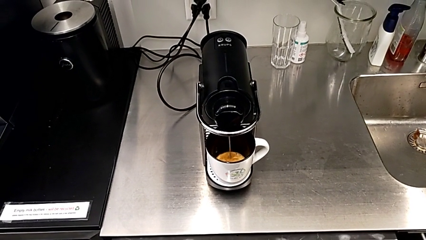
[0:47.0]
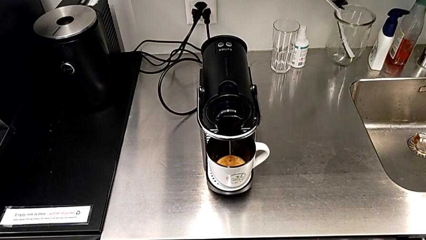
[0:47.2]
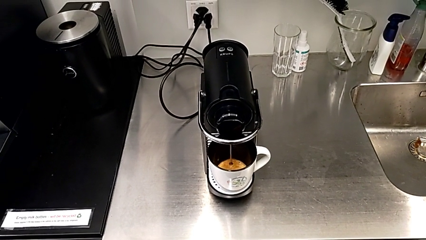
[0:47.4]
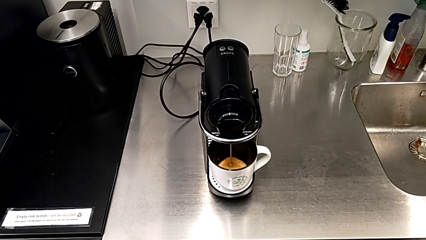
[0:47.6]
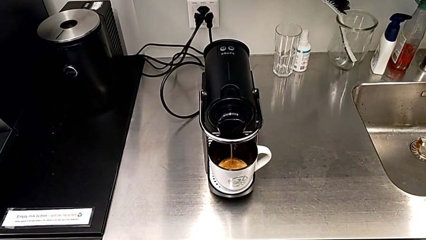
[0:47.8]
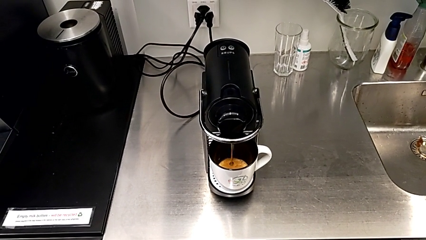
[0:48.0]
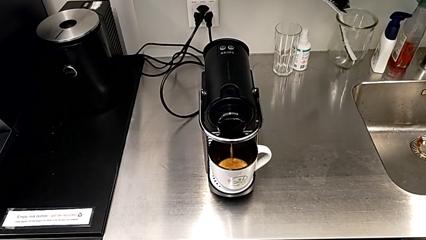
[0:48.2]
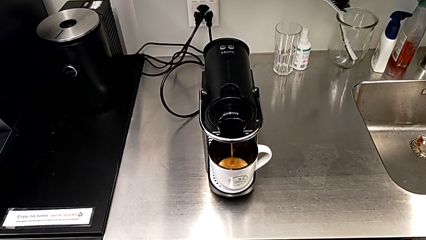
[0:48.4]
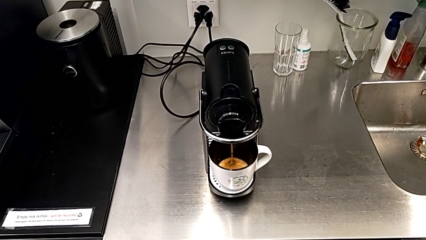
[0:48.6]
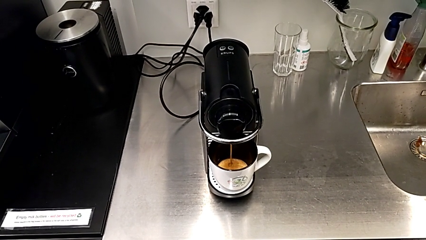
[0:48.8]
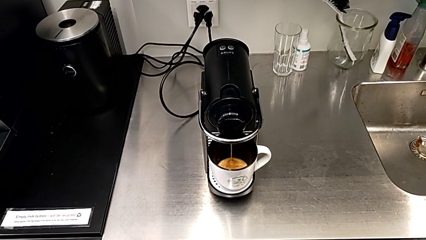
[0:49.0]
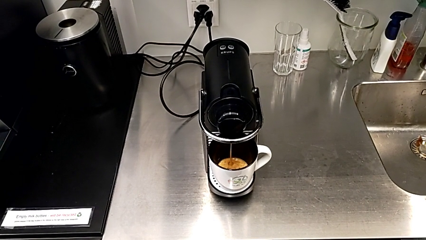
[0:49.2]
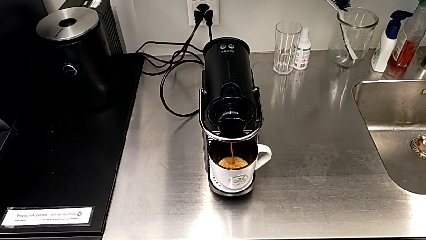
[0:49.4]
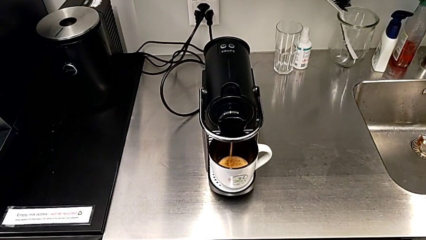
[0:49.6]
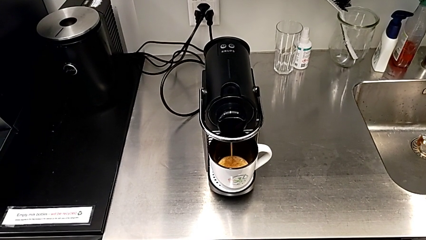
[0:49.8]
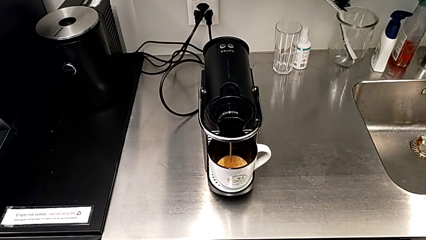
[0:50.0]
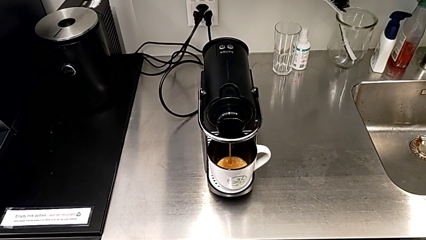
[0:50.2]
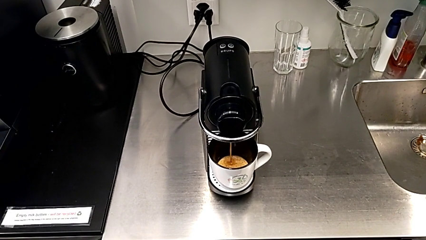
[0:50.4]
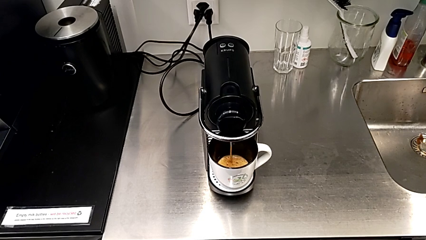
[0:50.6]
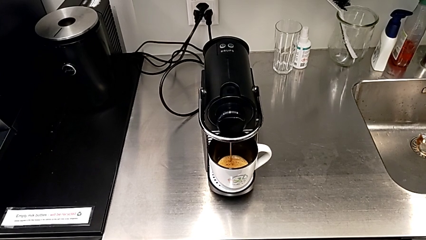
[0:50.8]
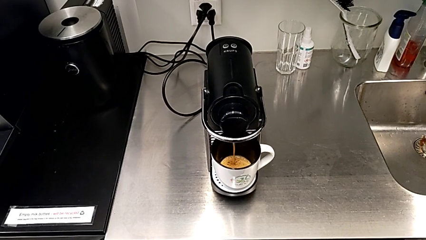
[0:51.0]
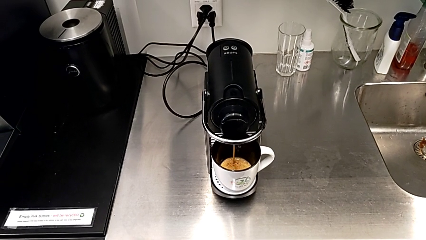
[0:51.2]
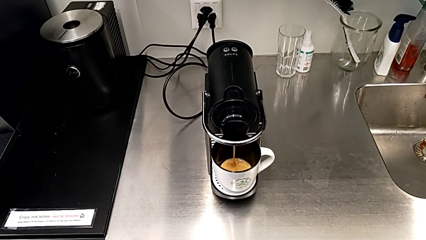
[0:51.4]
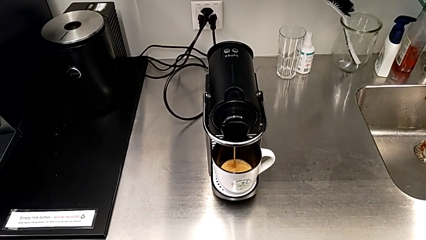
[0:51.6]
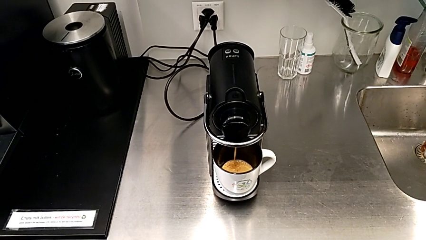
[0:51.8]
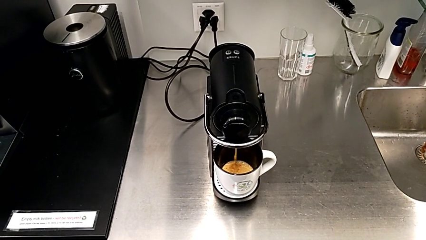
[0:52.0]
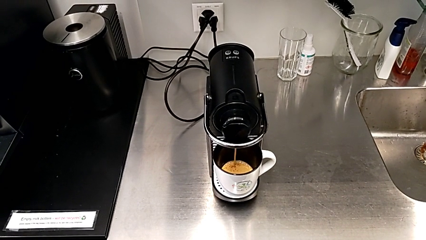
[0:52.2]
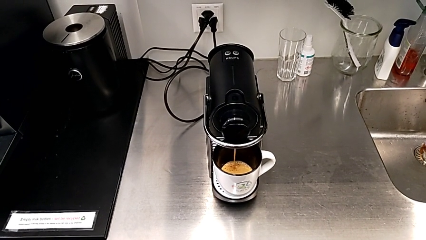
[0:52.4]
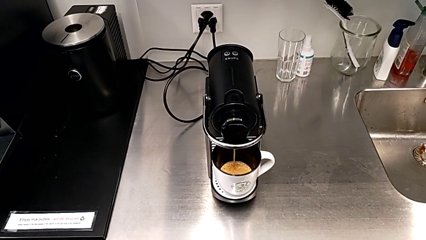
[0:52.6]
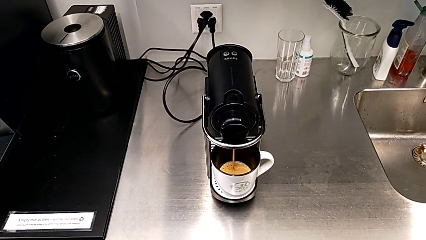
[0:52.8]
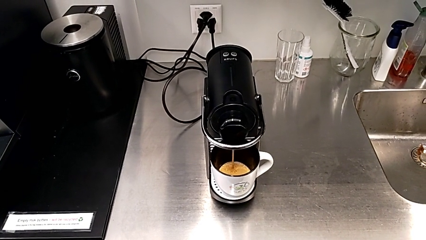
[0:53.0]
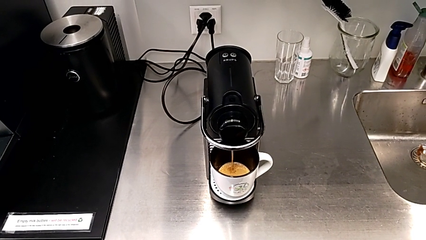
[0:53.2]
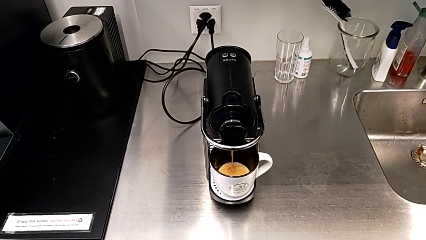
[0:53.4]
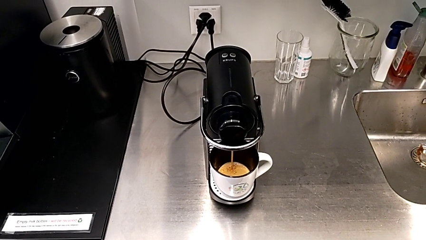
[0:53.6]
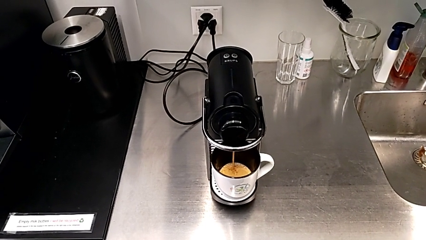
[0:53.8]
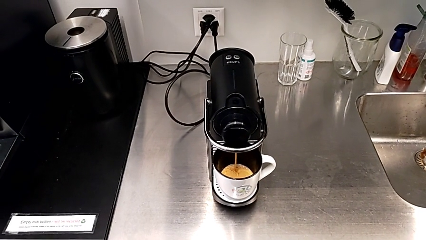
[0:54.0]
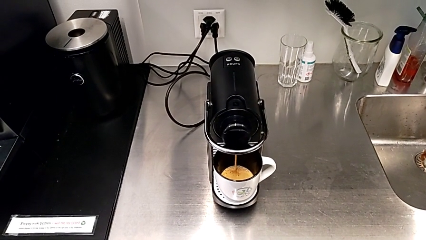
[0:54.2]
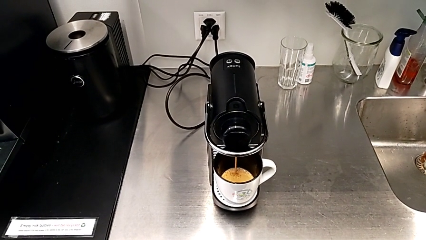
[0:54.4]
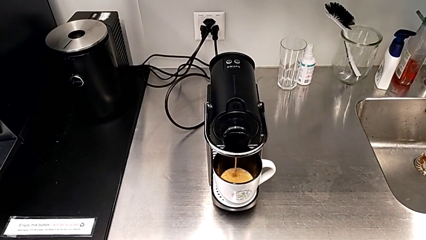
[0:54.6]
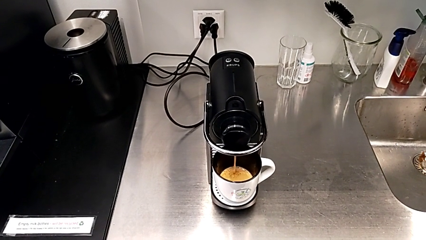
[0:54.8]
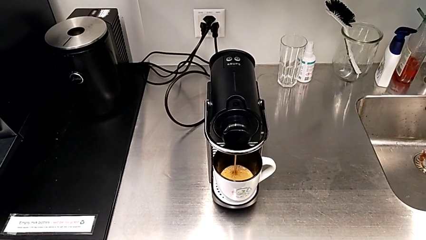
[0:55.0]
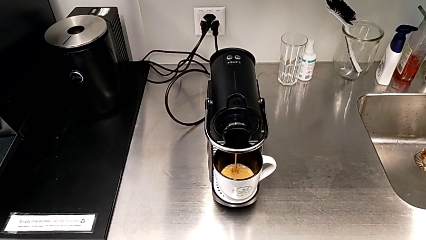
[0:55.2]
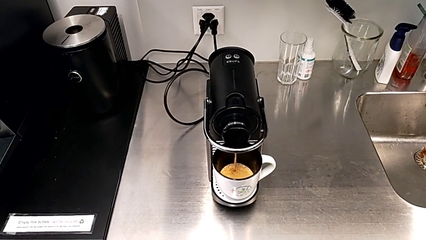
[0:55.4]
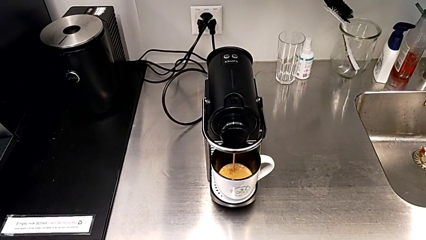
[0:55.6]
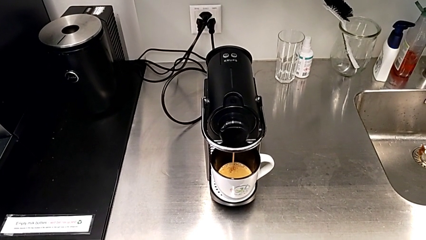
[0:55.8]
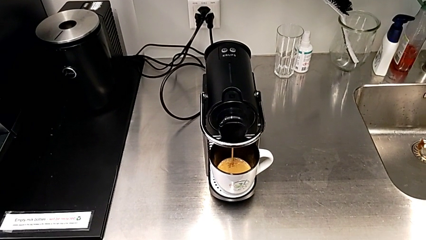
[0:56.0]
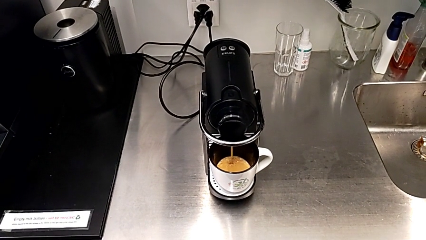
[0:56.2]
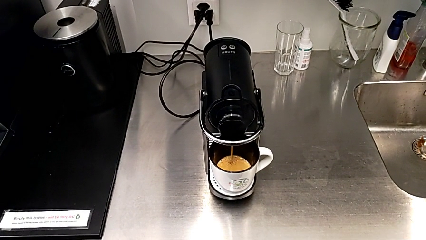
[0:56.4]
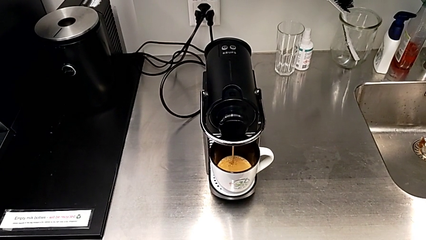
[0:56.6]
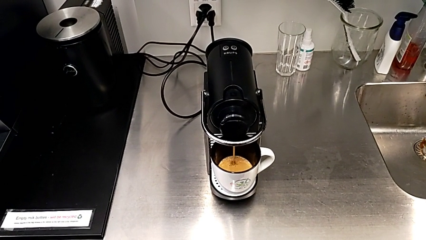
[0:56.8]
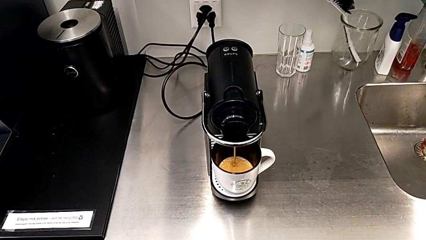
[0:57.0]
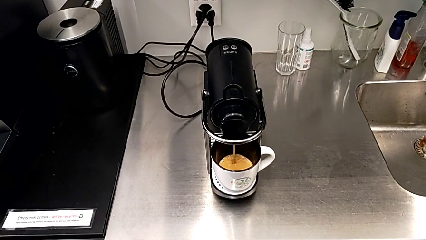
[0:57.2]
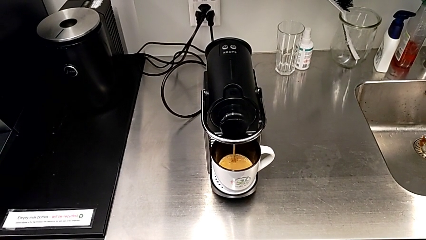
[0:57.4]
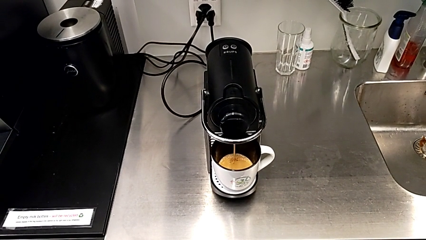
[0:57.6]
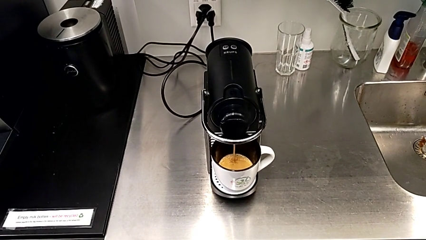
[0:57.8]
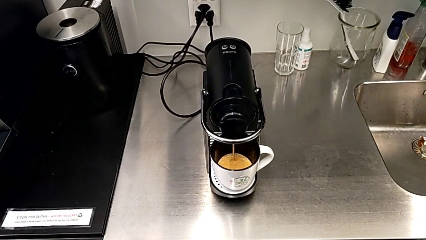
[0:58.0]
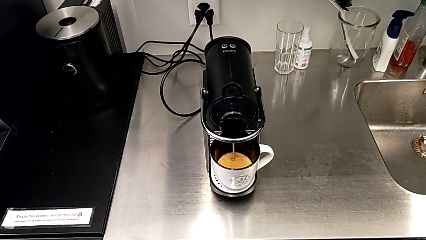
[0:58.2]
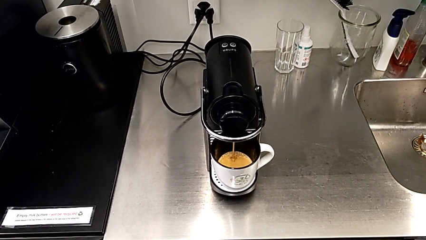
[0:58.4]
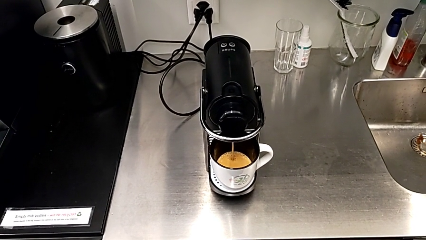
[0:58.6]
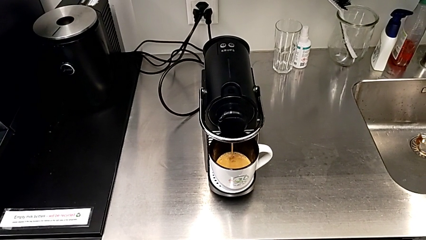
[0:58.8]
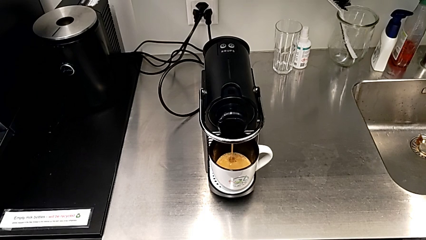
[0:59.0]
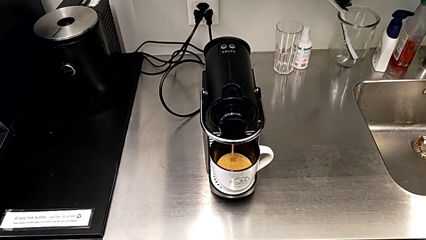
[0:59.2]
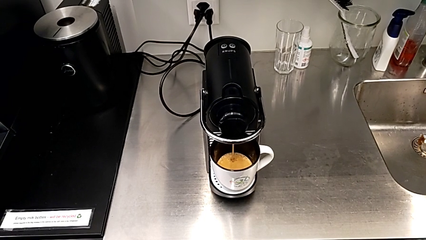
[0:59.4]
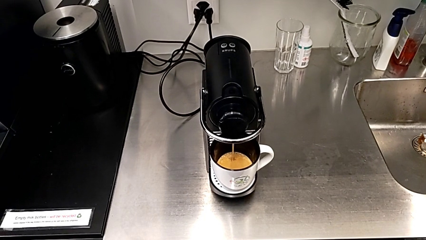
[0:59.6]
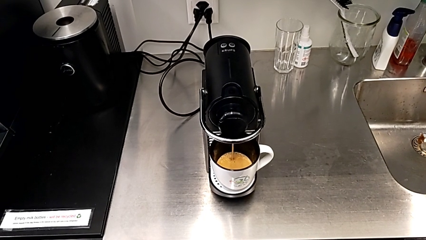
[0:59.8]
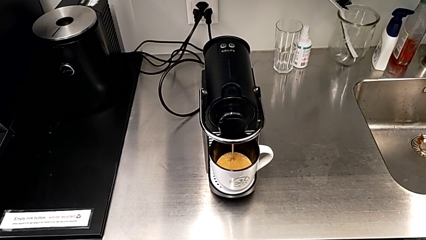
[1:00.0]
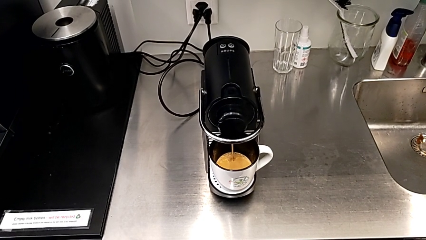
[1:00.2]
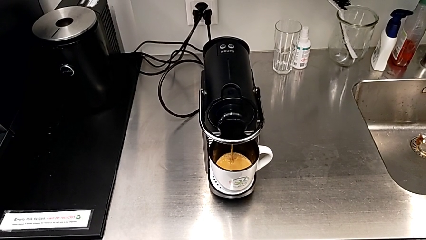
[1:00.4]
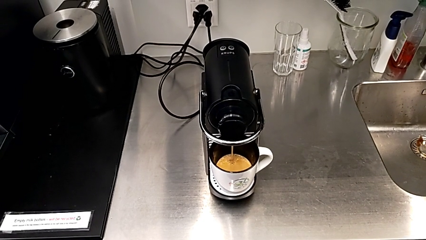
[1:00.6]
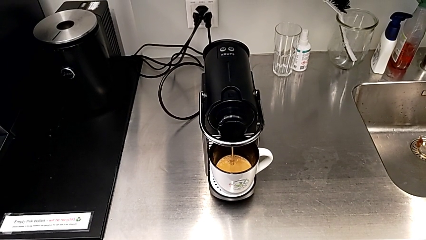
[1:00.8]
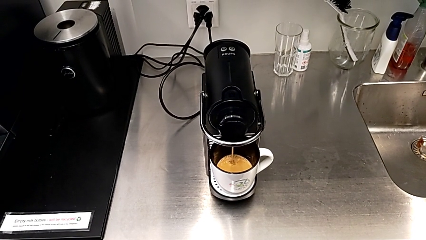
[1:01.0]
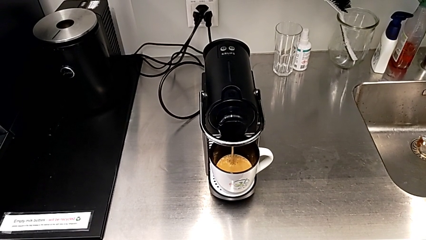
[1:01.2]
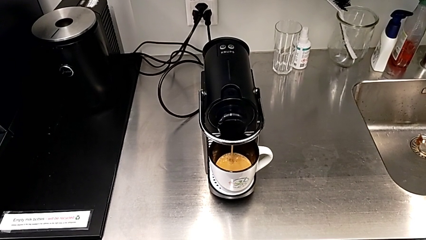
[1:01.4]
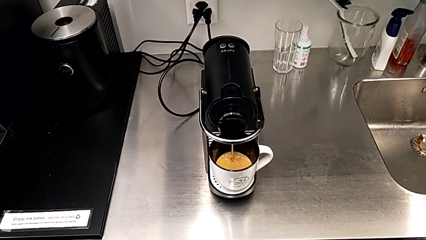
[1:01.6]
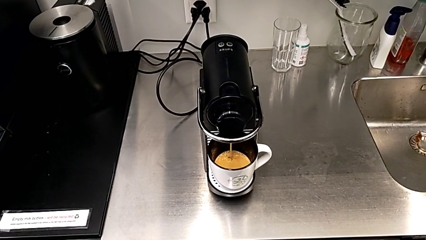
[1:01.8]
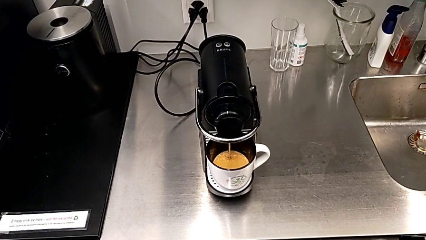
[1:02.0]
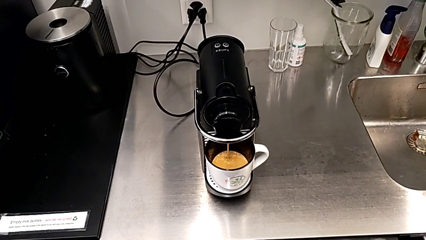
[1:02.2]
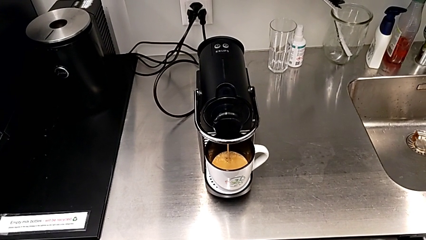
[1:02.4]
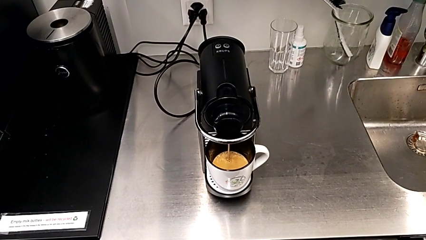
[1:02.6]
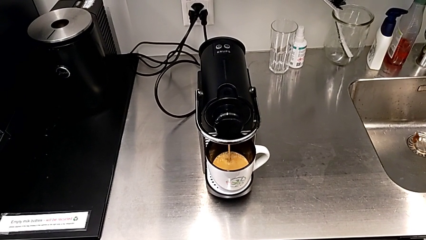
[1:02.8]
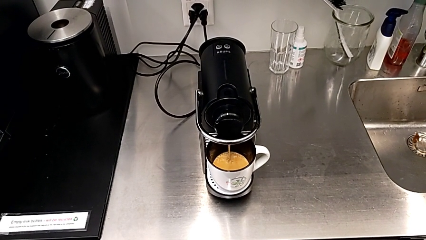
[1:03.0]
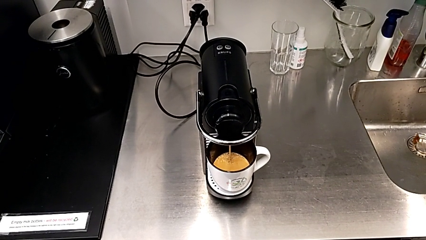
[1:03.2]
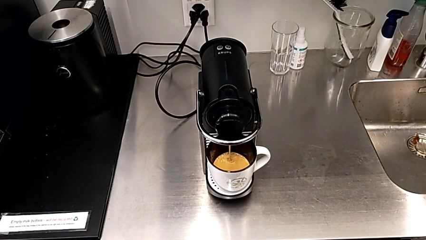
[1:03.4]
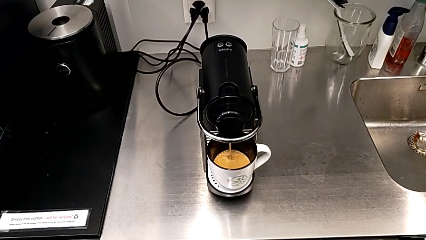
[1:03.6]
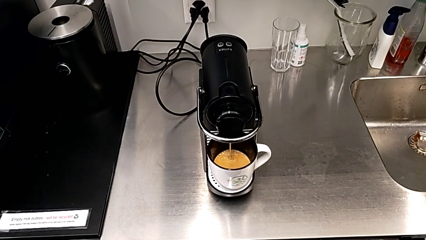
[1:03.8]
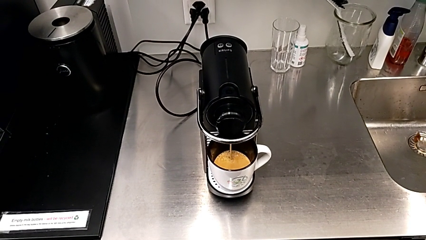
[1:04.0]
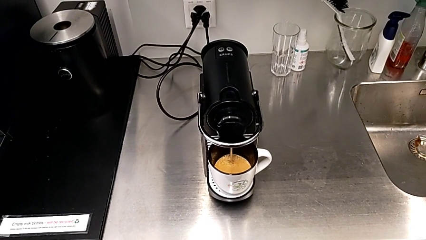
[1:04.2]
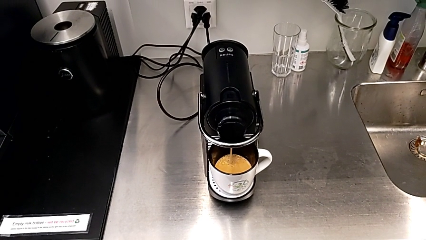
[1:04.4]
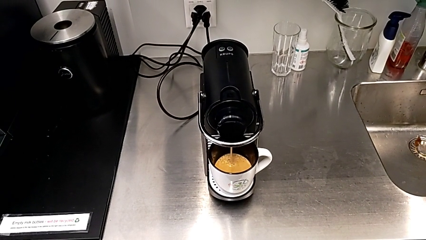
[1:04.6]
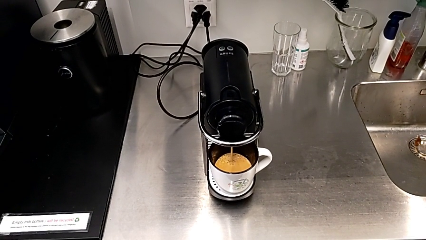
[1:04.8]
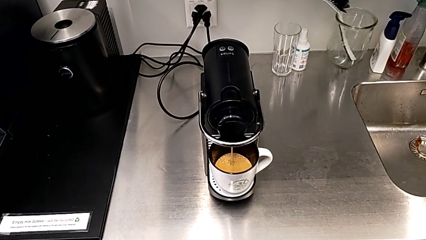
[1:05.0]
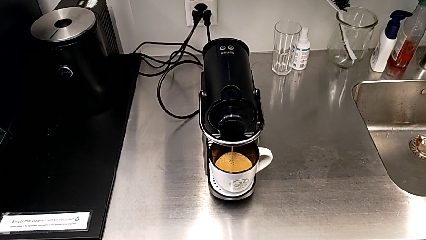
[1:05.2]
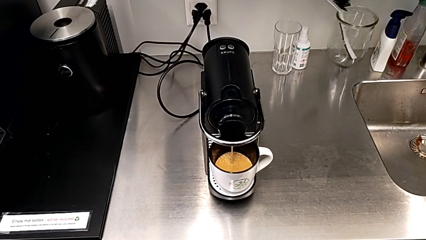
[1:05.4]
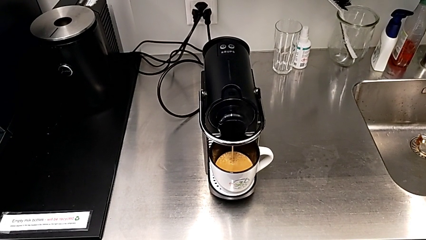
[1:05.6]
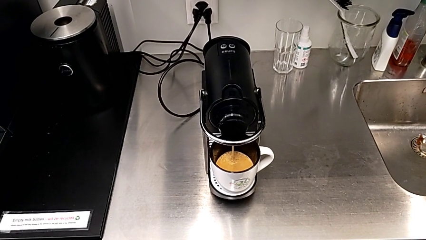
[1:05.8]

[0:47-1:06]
The camera wearer is making a cup of coffee. They keep loading the coffee capsule with the right hand.
